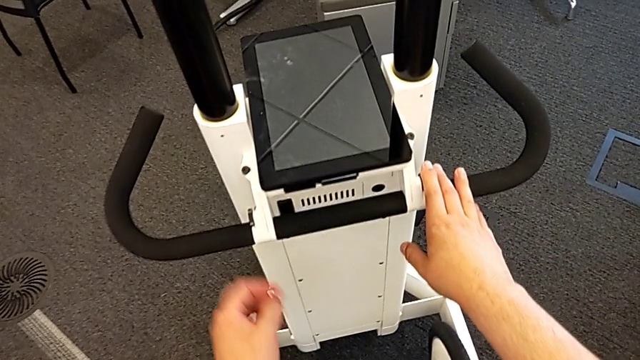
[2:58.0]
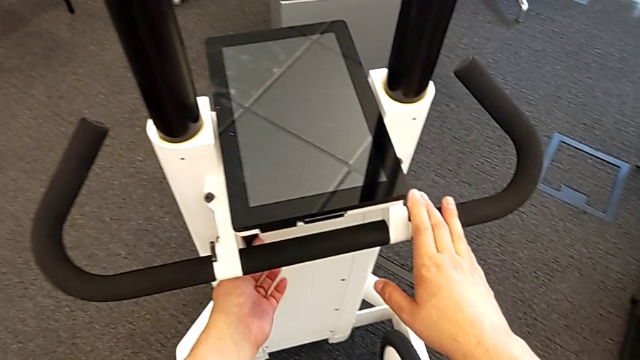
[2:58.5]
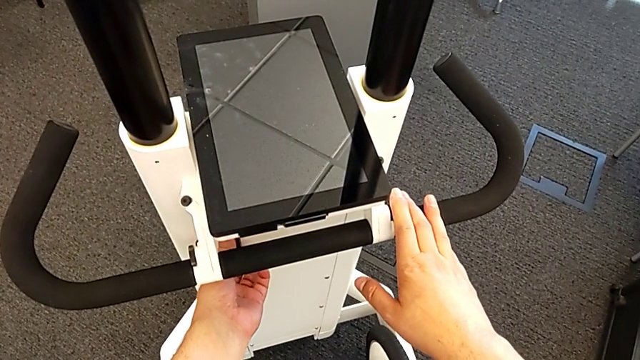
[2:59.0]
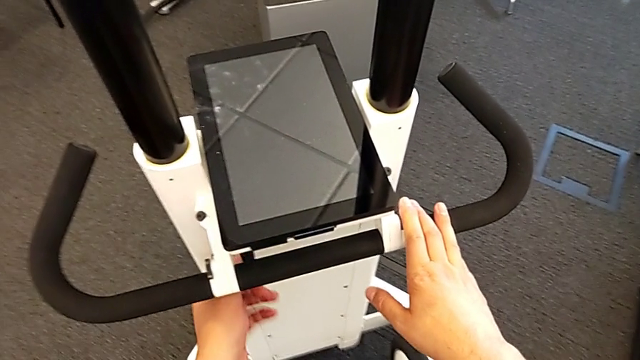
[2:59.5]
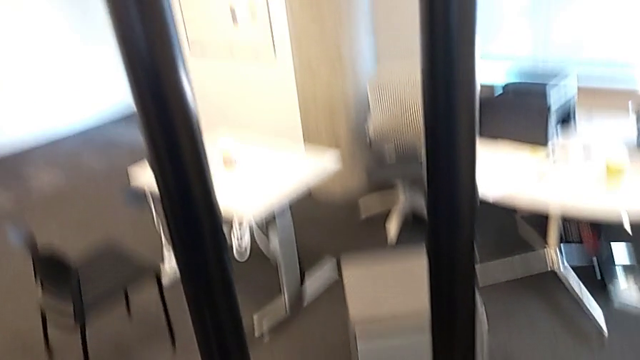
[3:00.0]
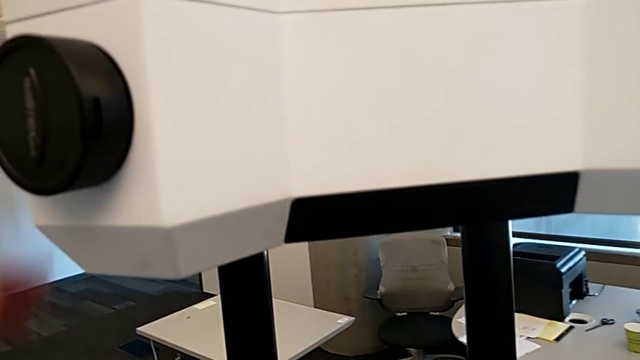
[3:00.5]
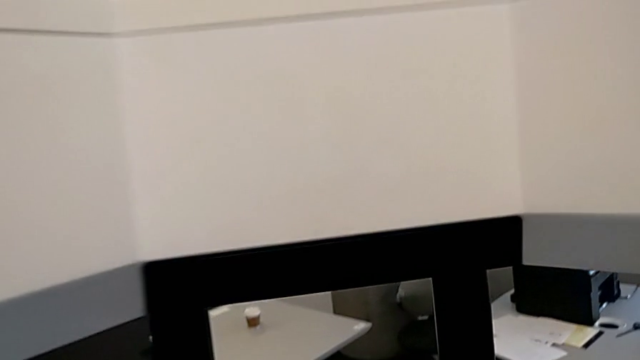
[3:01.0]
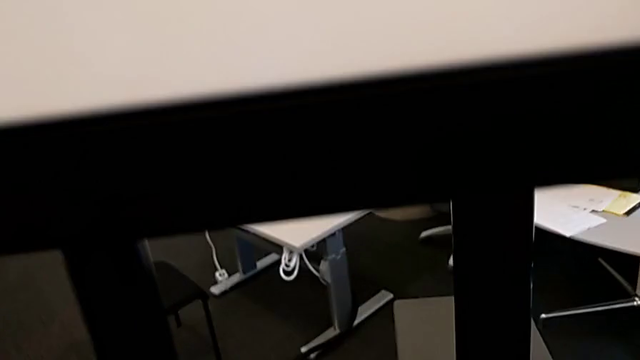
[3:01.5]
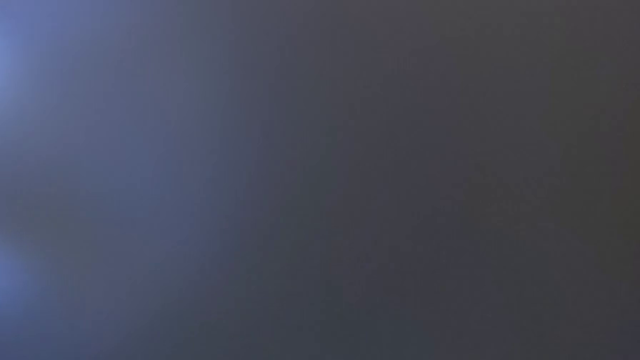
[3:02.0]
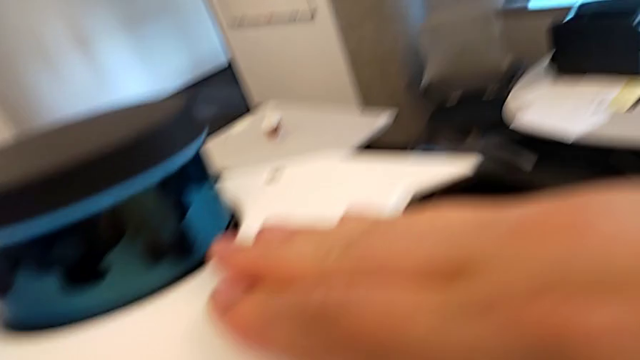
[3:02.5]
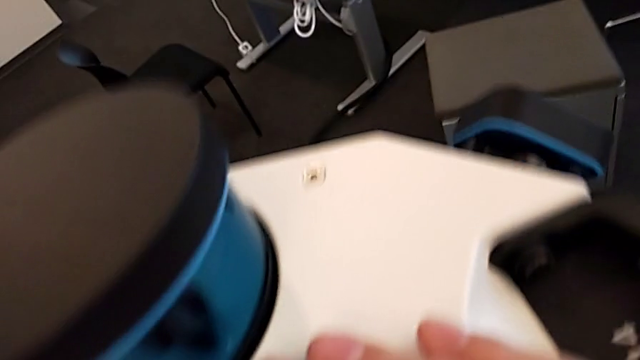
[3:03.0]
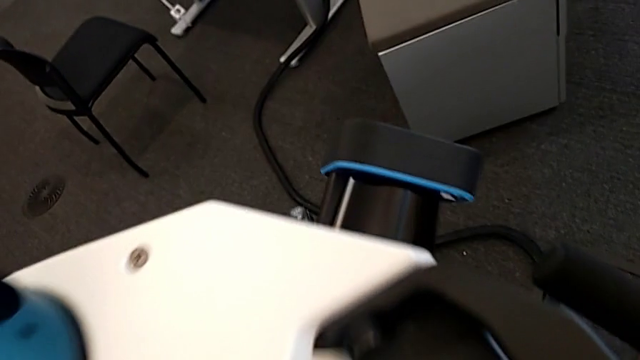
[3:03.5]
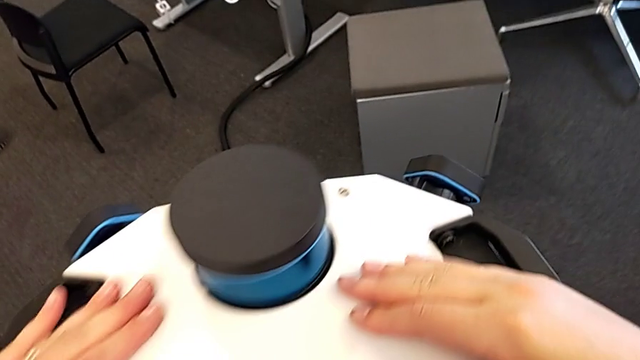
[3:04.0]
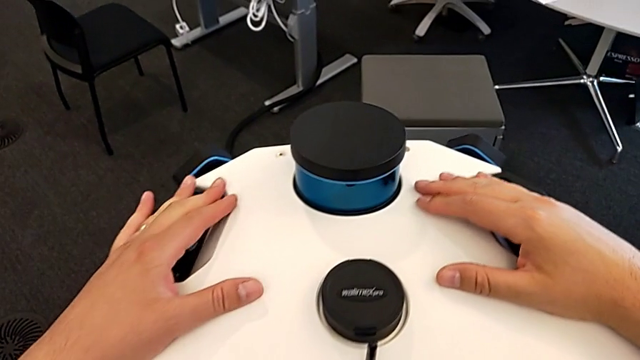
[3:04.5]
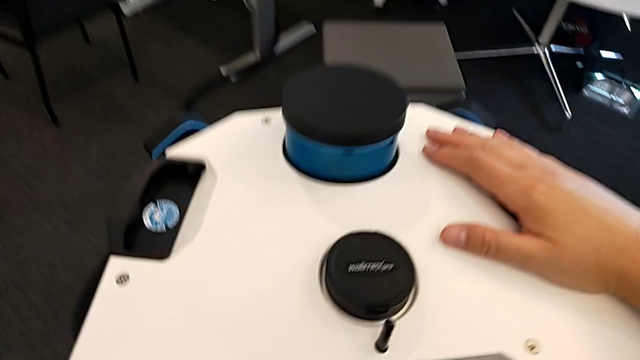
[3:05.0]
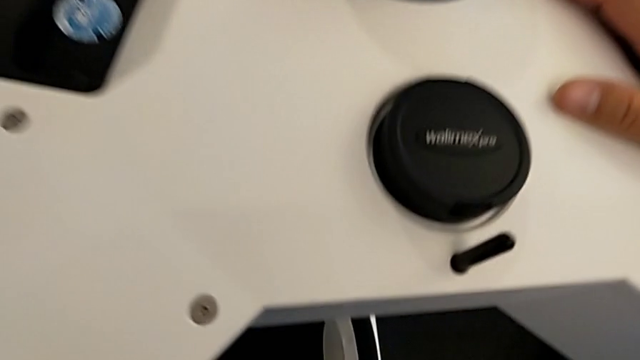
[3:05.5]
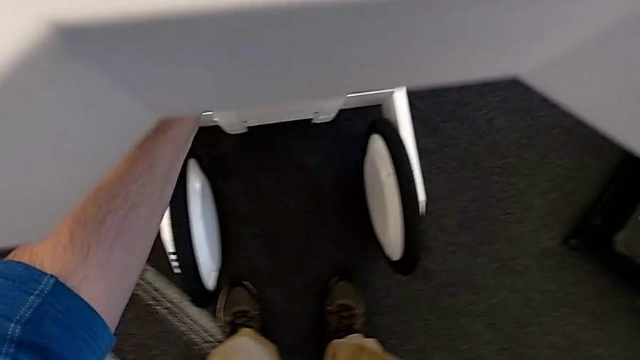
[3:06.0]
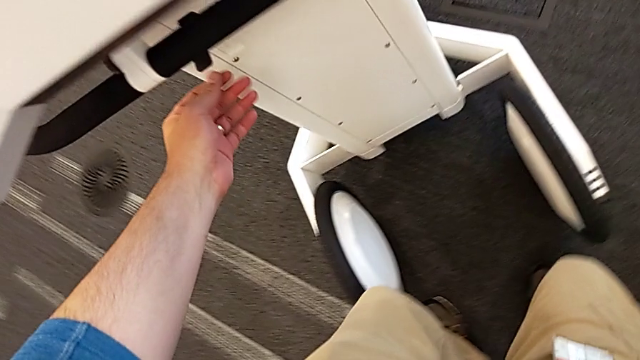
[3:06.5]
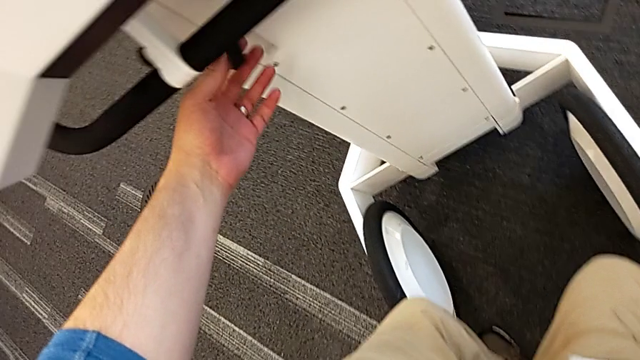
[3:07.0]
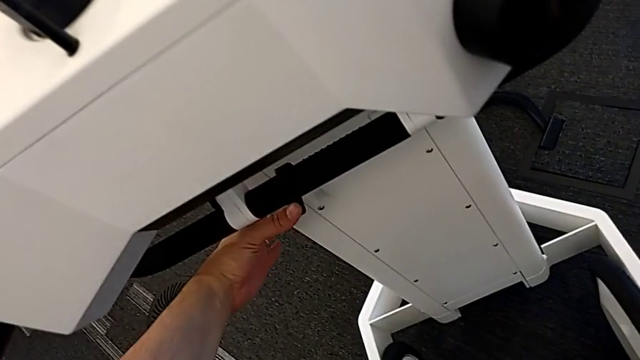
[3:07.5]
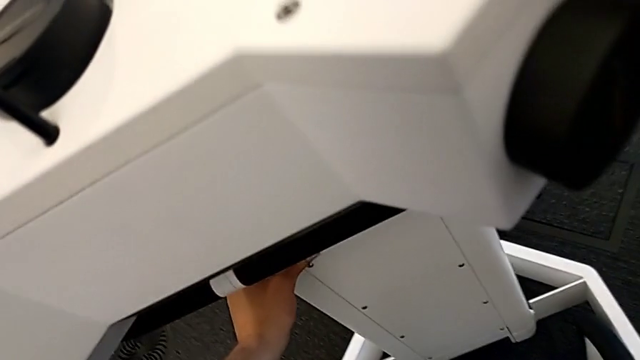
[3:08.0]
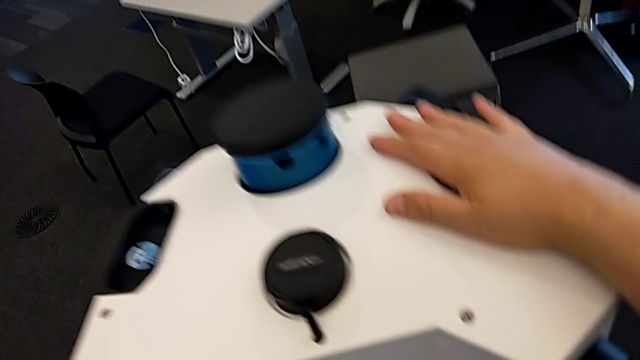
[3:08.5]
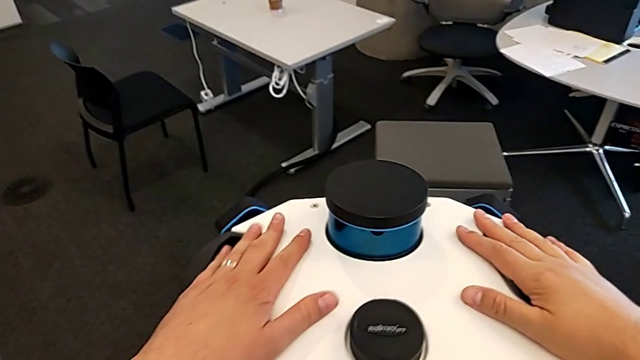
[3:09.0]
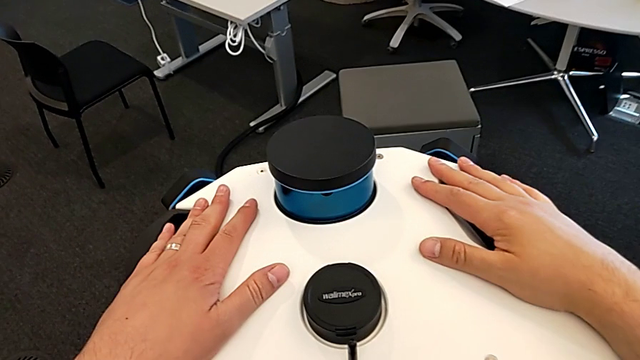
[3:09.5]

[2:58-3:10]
The camera wearer pushes the camera and the laser scanner down. They push the left button, push the lens and push the left lever.

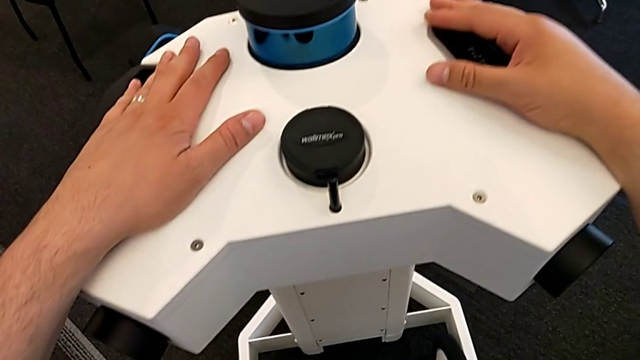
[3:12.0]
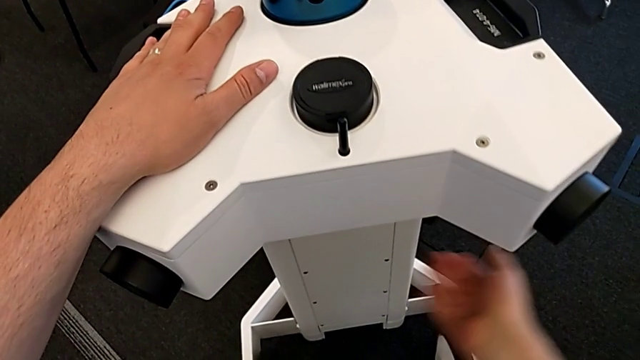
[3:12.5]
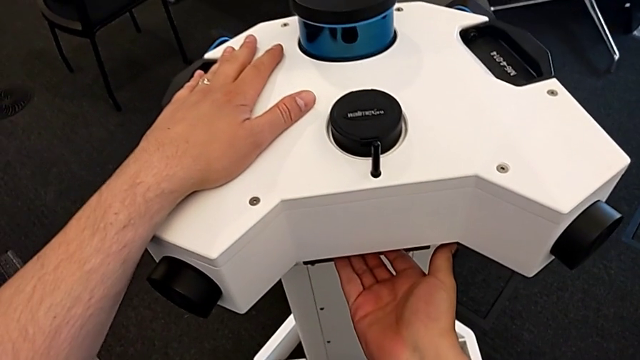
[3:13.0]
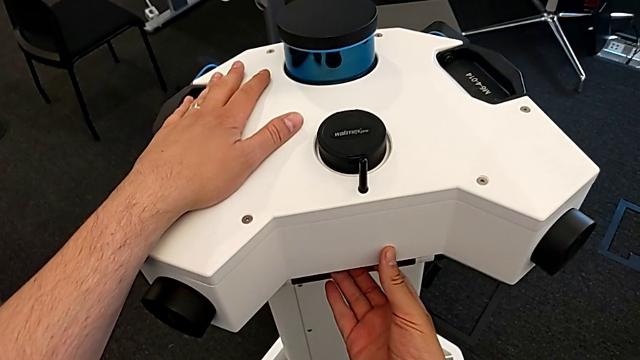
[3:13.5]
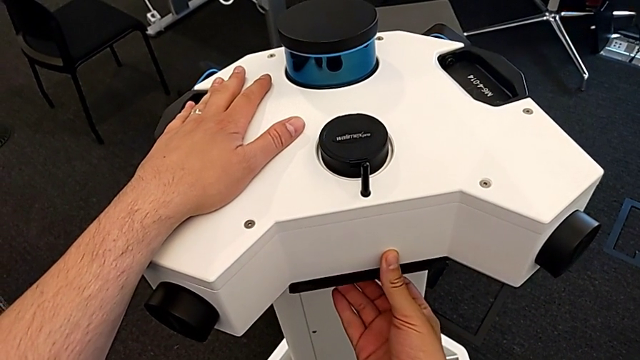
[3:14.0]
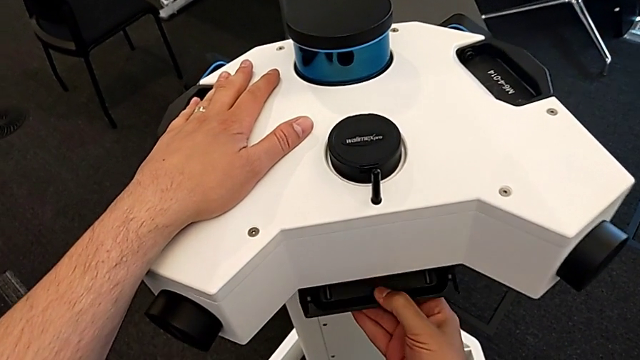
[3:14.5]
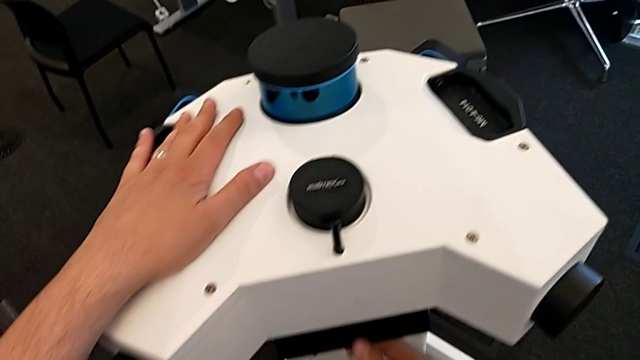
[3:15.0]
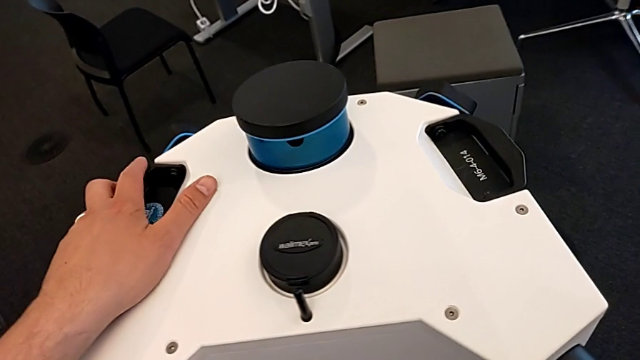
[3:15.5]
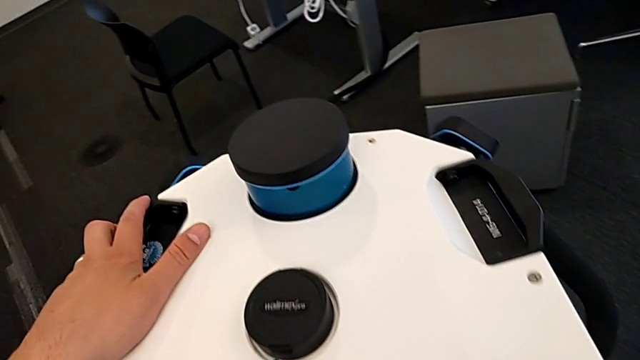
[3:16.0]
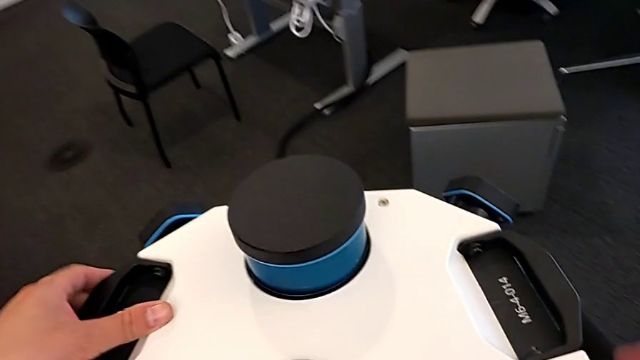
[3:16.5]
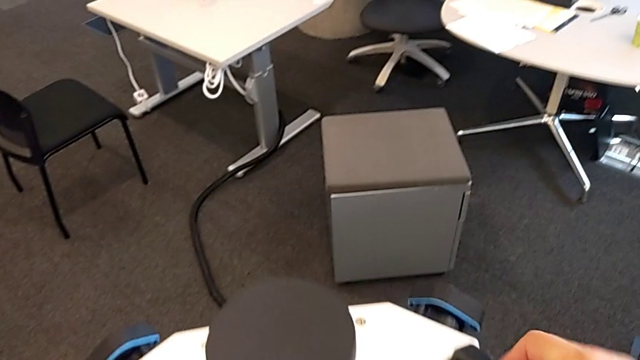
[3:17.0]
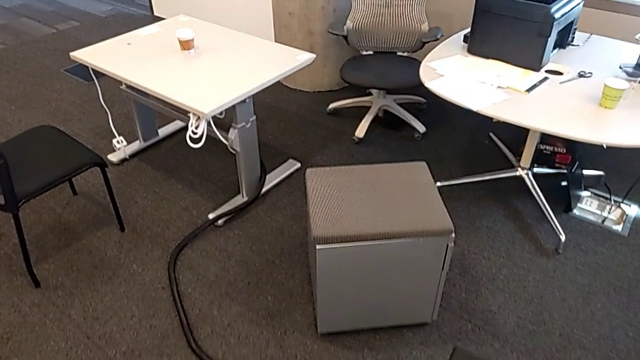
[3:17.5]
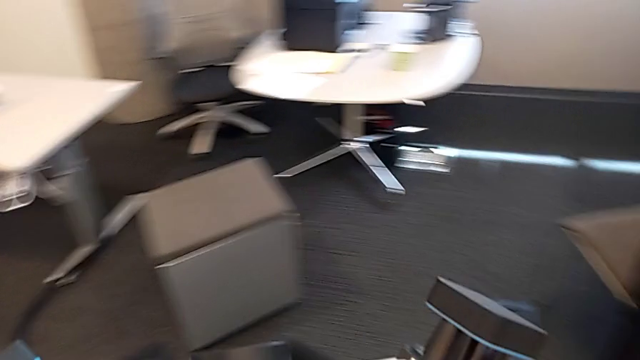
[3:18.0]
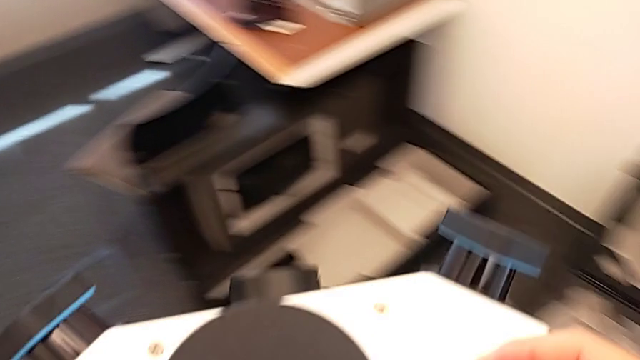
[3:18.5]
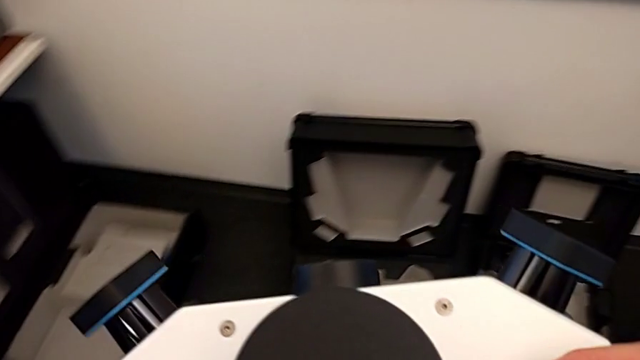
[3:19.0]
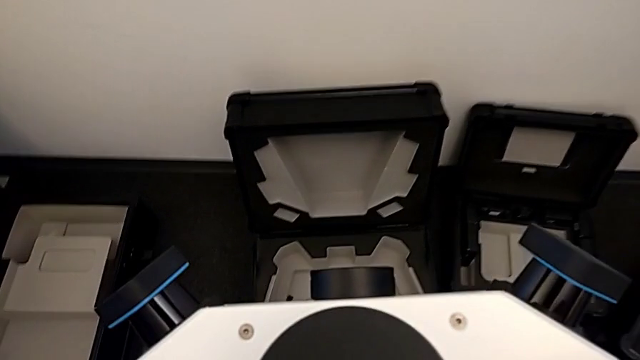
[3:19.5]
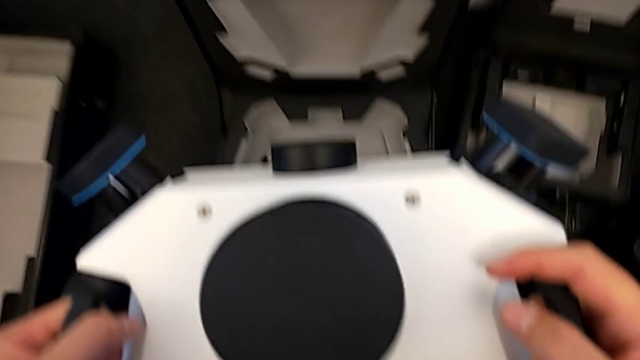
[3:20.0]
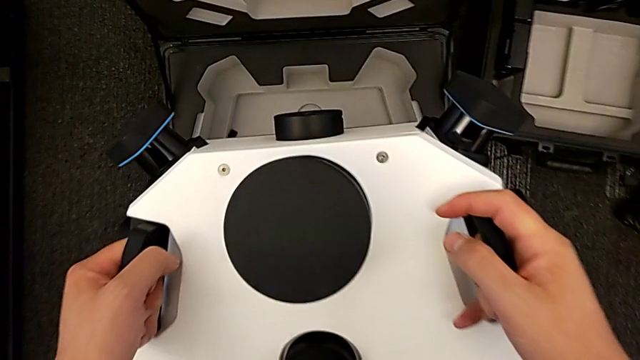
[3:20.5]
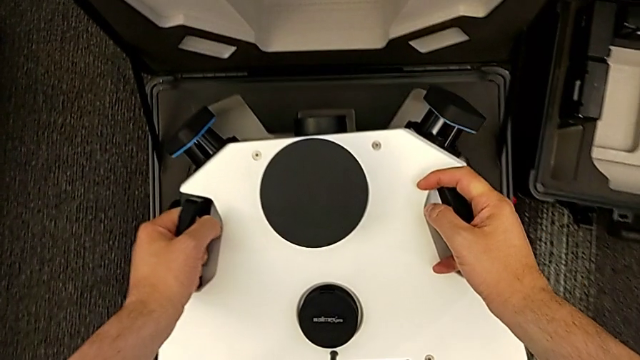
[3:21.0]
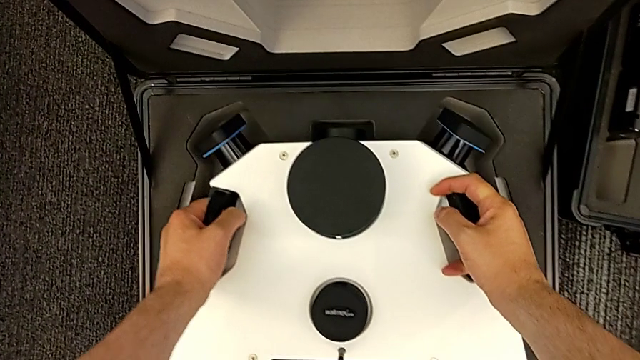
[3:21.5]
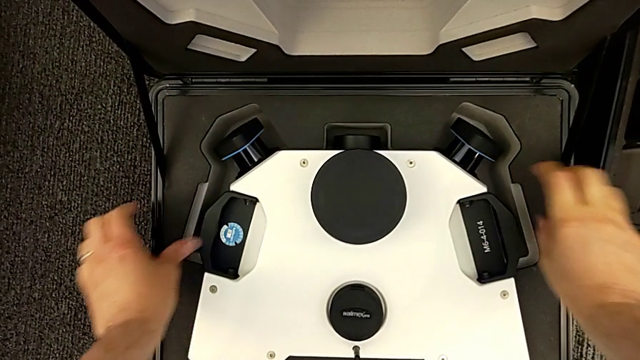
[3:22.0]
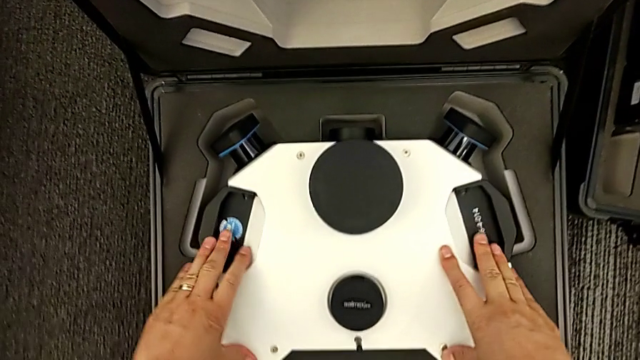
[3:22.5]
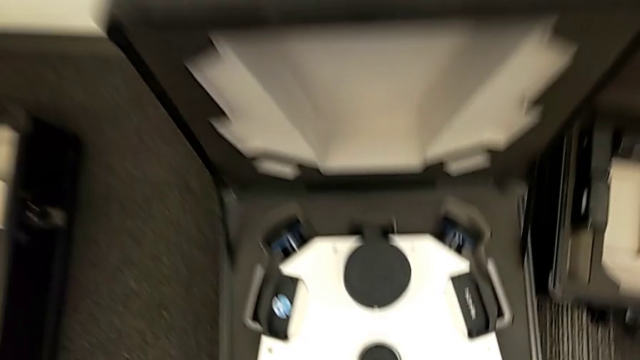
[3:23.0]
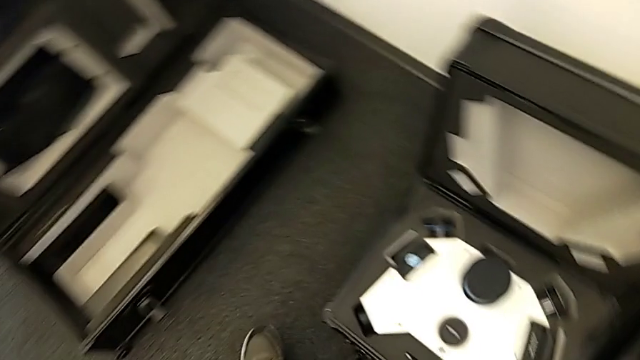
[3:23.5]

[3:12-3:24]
The camera wearer detaches the camera and the laser scanner. They open the M6 head lock, withdraw the M6 head and place the lens.
